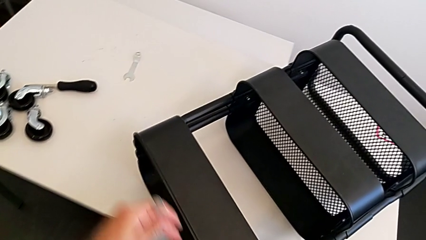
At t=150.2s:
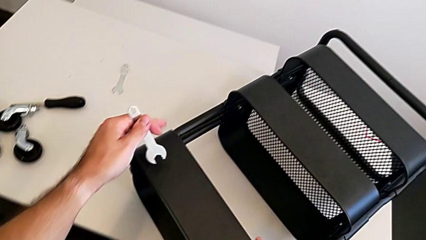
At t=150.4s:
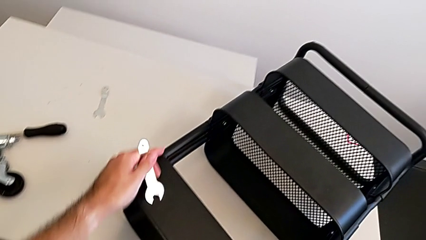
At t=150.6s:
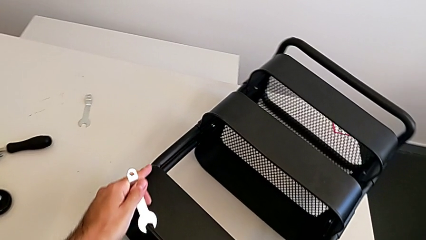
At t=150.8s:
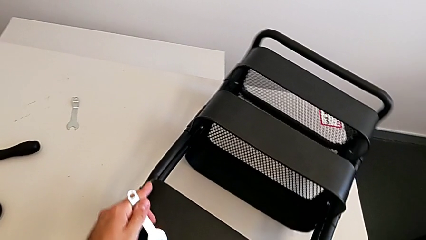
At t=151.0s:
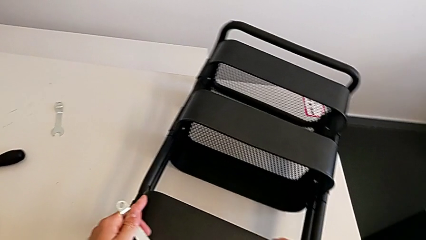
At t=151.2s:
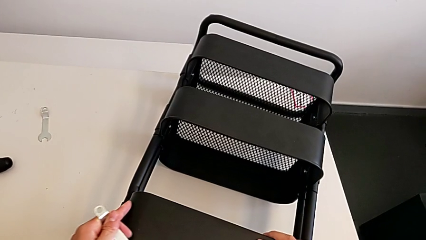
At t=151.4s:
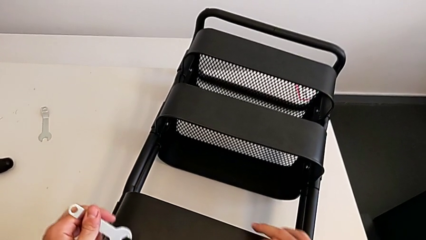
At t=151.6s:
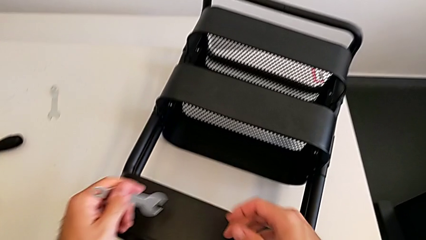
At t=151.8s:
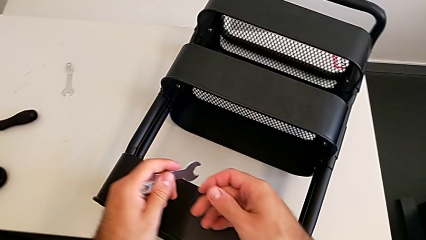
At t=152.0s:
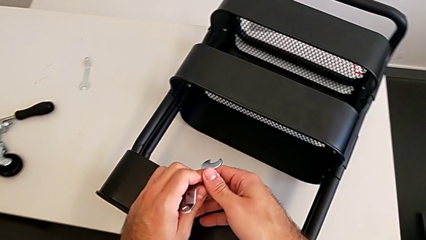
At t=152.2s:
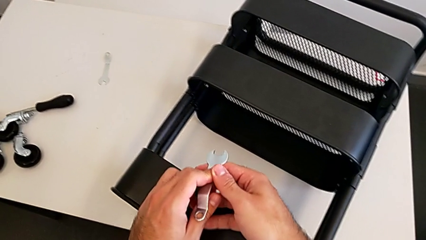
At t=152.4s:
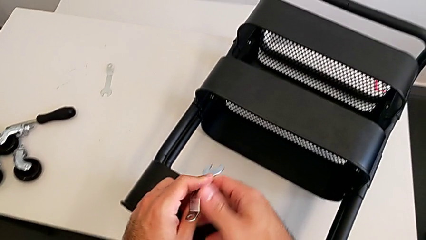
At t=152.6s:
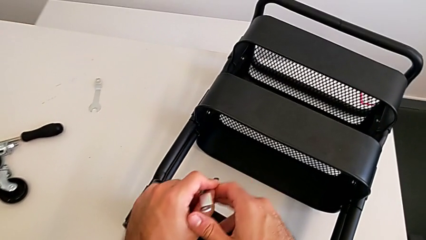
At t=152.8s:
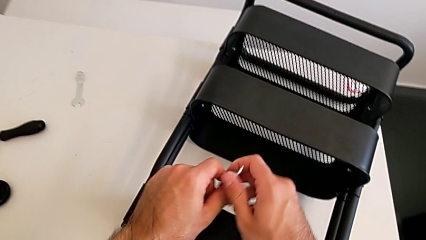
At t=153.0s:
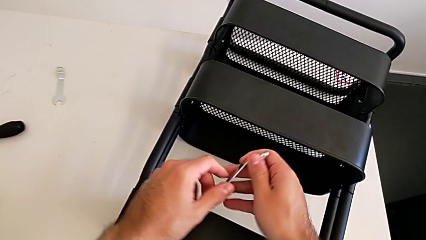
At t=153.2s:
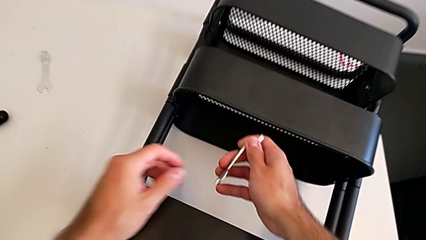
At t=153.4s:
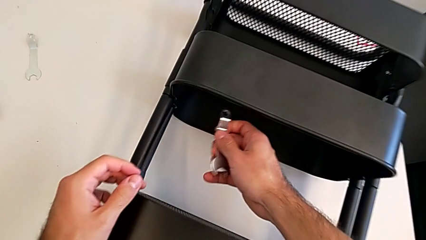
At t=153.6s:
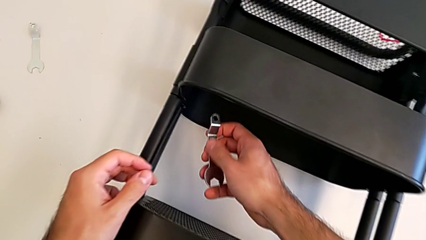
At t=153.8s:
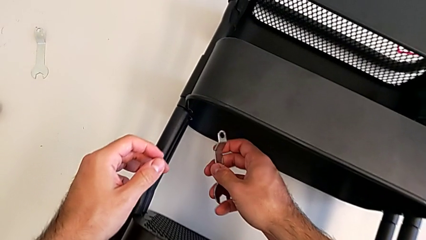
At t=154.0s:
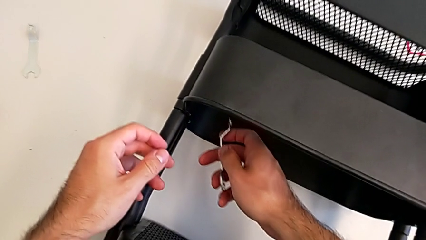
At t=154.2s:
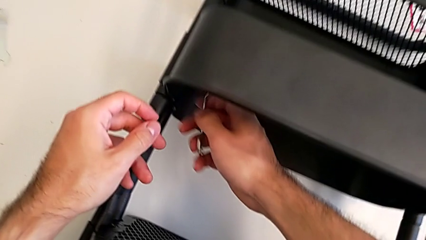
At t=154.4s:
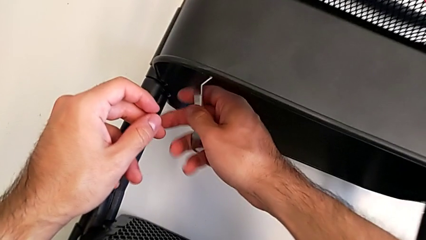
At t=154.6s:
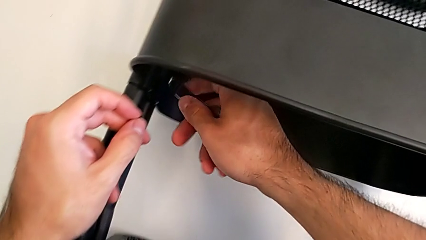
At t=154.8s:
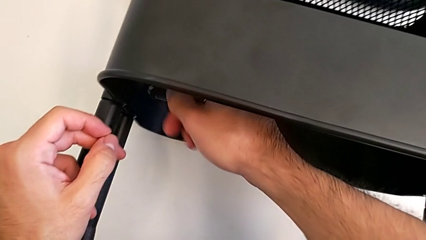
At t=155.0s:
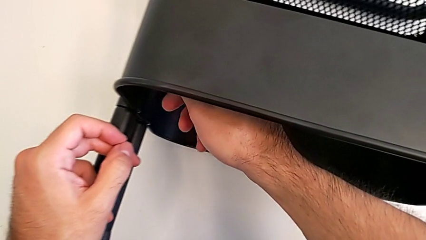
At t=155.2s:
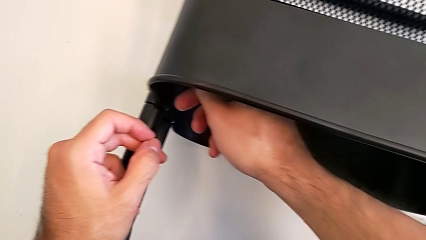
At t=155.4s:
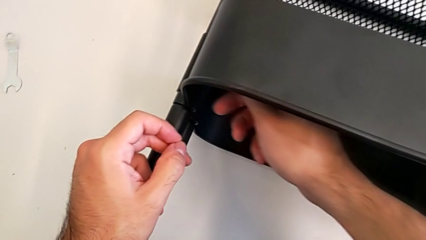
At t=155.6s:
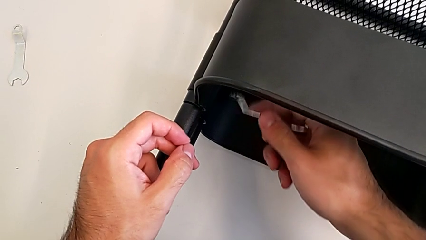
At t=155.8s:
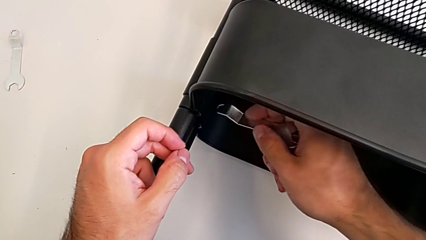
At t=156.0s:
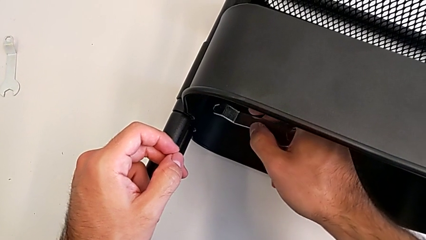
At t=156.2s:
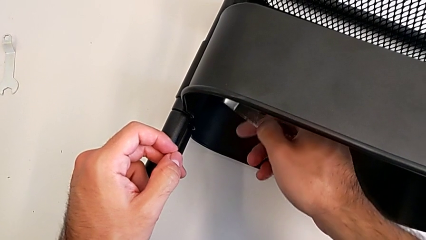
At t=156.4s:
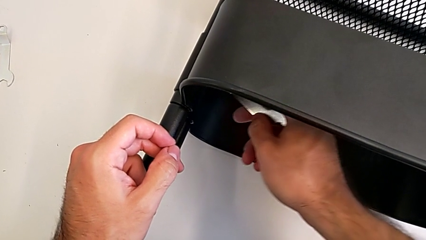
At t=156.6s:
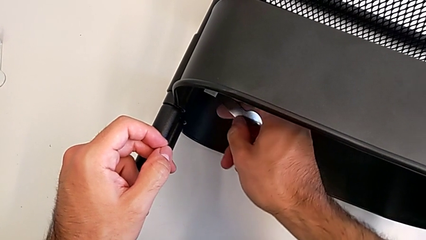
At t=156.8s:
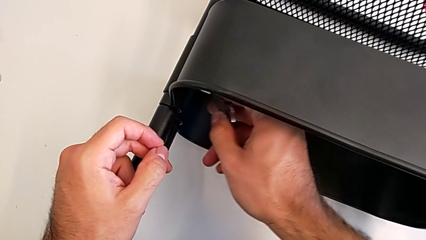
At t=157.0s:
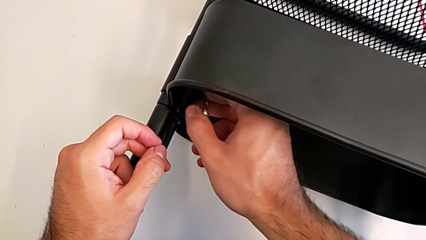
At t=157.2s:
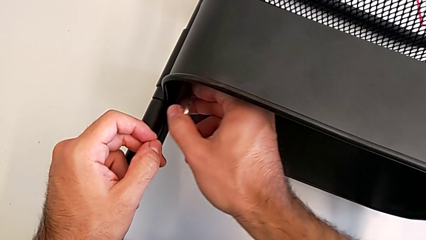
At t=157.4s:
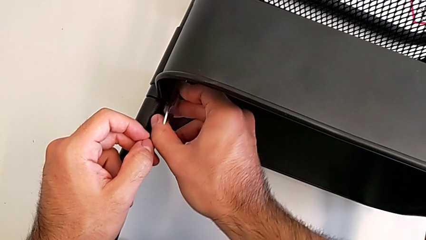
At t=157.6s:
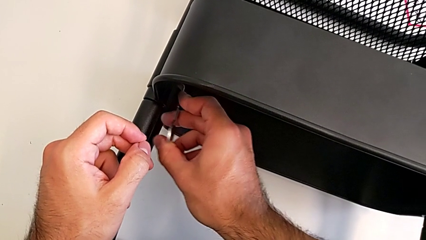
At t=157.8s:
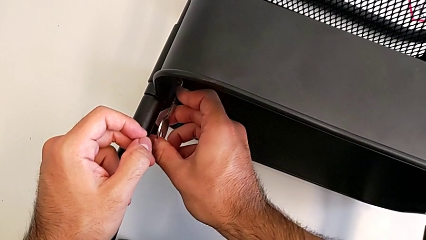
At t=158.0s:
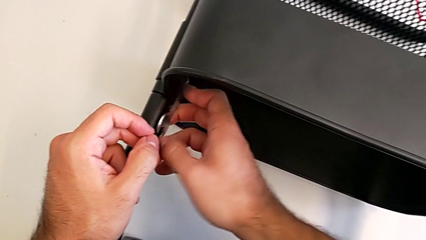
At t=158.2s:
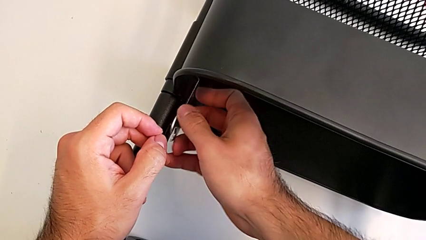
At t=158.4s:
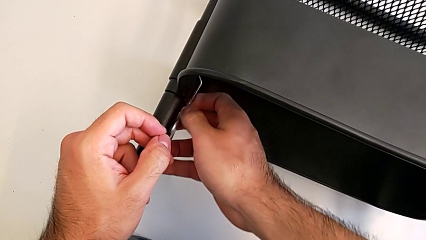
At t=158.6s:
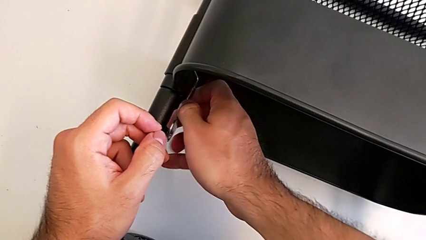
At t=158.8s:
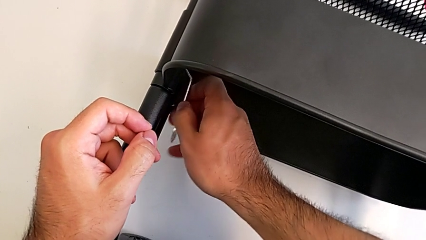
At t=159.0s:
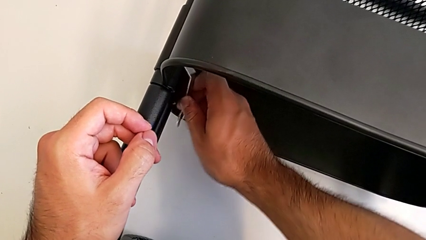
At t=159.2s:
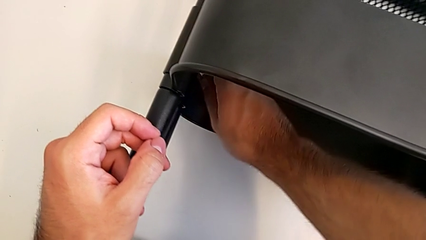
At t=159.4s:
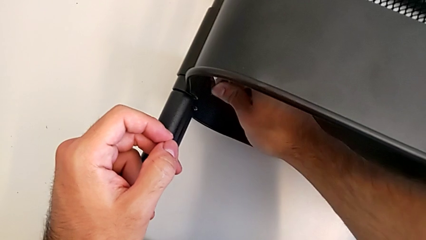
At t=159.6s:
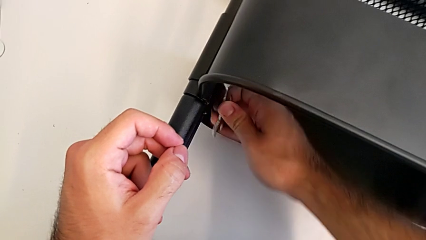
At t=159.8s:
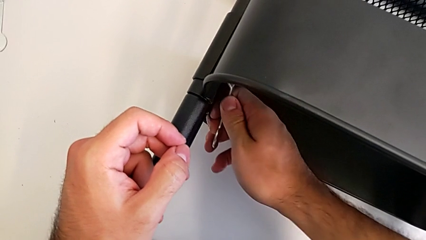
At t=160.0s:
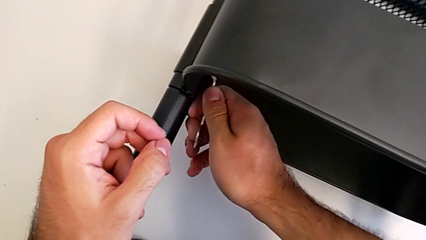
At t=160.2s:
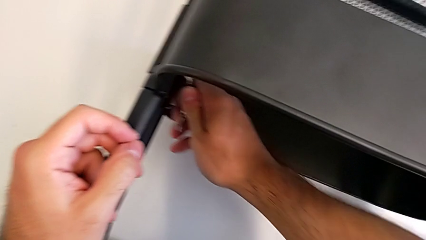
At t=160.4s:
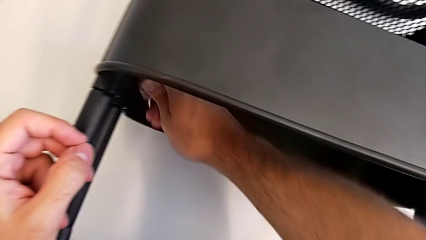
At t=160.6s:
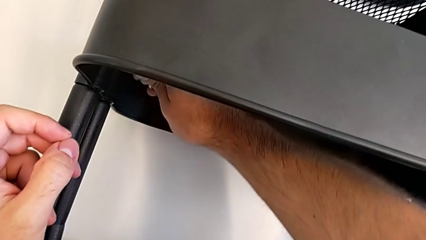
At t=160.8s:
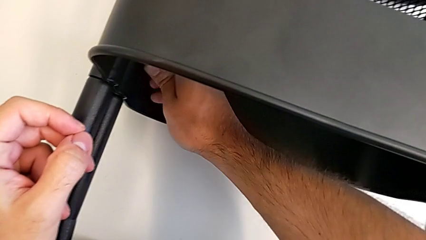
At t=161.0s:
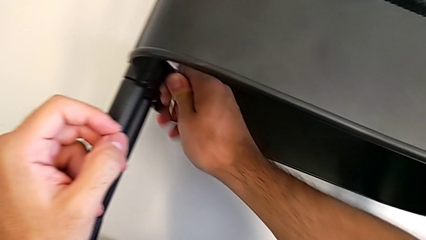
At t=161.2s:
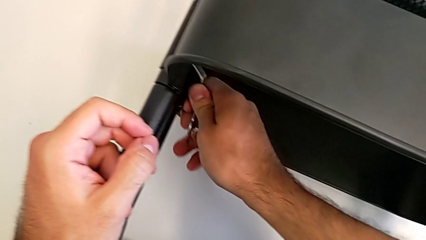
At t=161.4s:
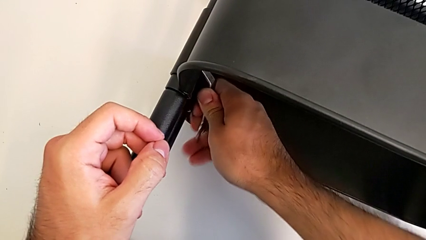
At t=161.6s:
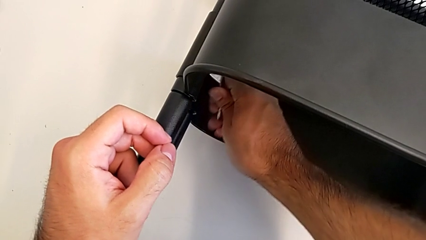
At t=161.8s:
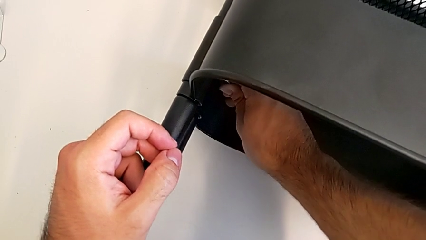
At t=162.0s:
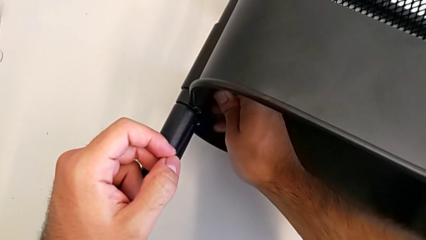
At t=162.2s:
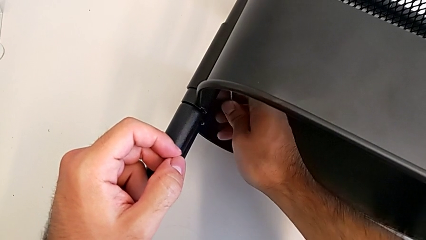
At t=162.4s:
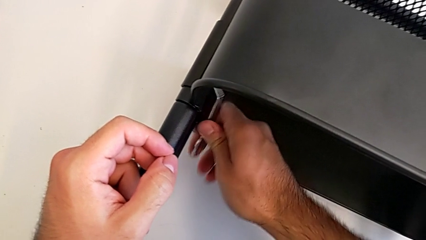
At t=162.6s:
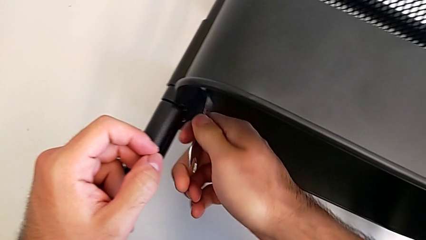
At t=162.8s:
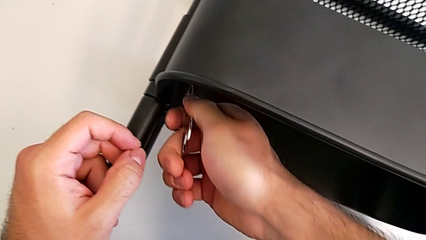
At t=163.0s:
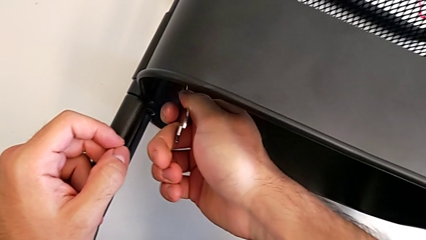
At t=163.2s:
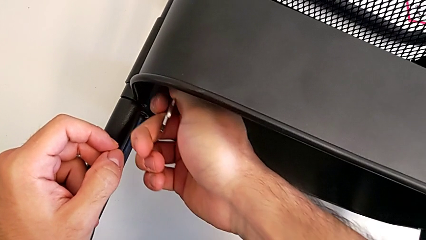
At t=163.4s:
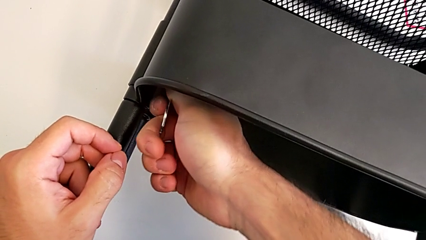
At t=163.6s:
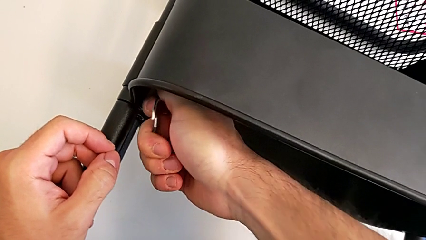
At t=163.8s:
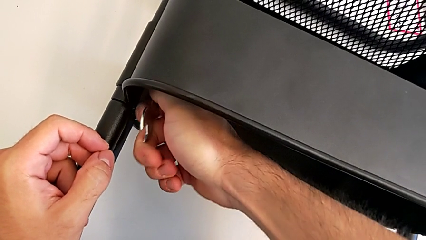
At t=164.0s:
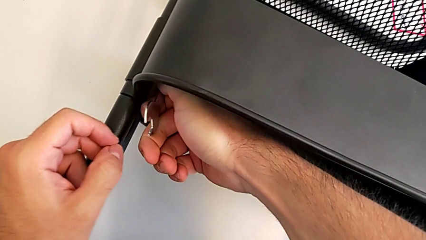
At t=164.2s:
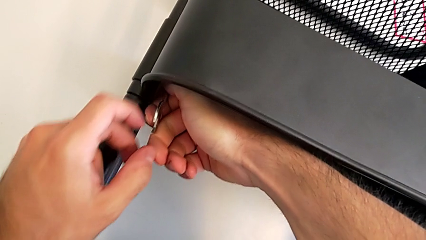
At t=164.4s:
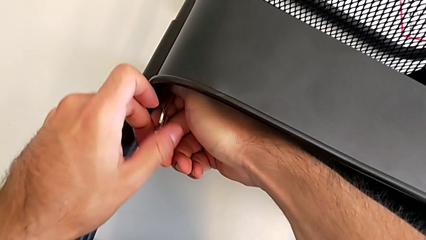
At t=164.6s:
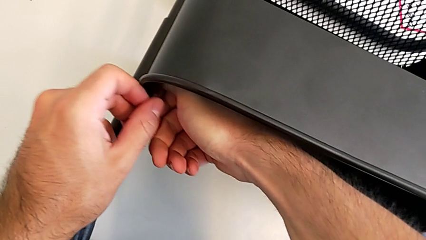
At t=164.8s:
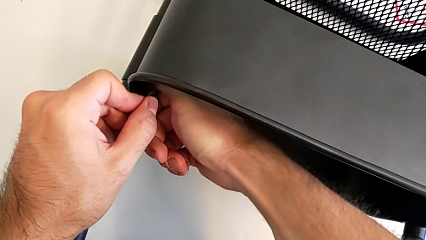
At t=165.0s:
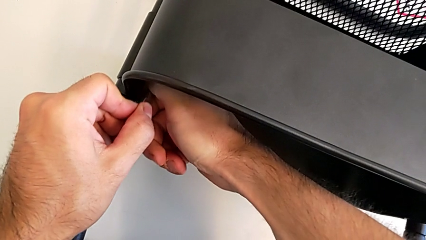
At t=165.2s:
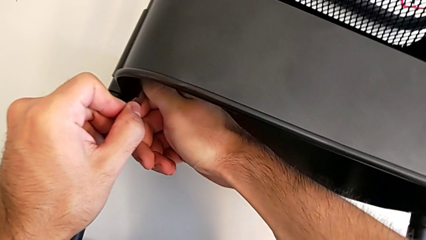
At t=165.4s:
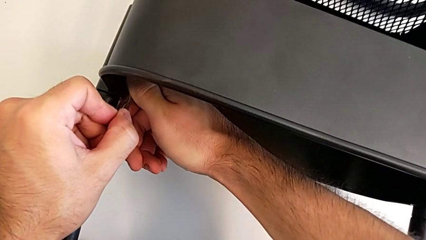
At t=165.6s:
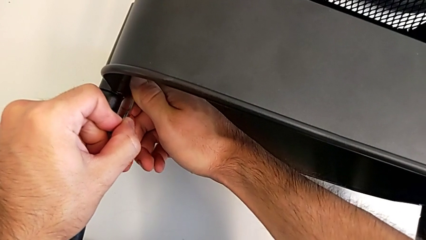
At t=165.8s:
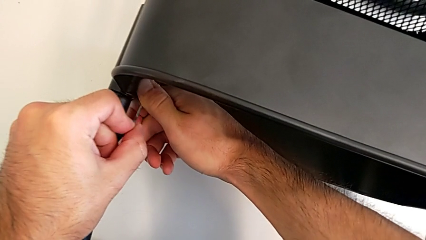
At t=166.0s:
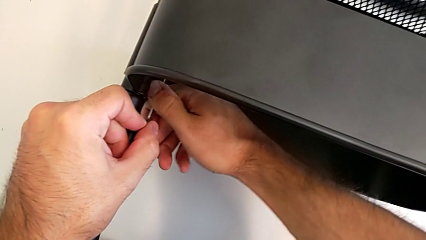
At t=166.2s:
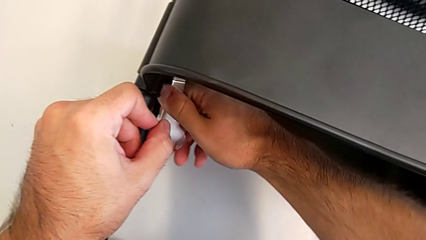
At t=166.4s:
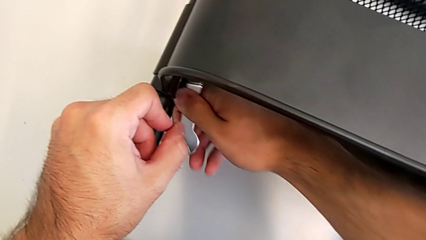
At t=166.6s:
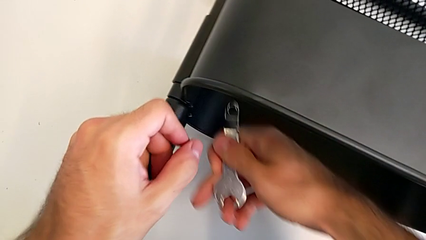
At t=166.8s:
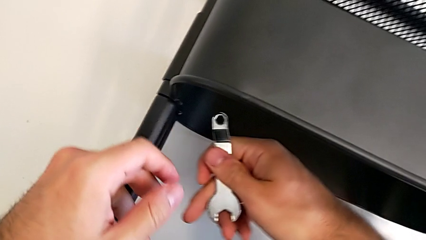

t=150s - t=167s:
The camera wearer is unscrewing the left hexagon cap nut of the middle tray. They approach the middle grid tray and begin to unscrew the hexagon cap nut.
